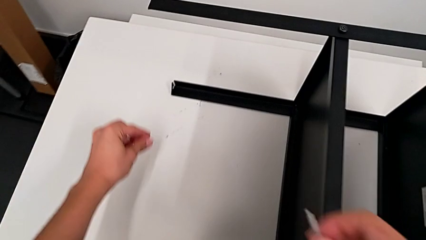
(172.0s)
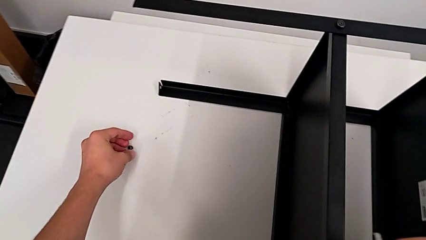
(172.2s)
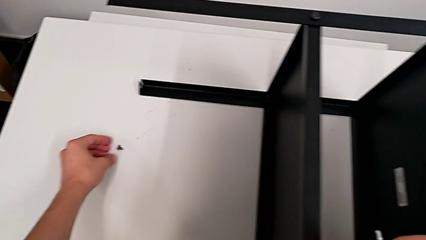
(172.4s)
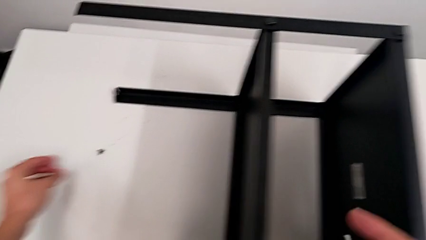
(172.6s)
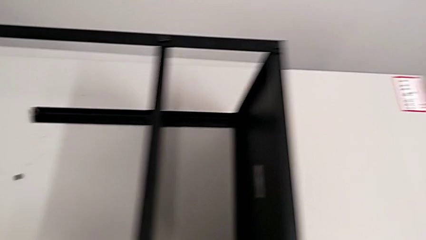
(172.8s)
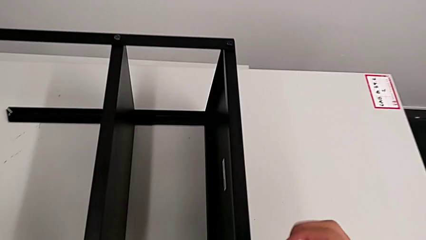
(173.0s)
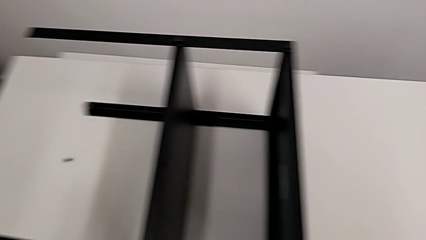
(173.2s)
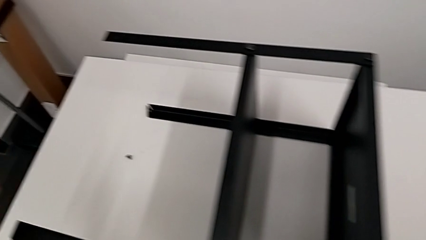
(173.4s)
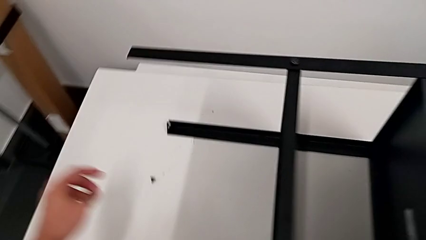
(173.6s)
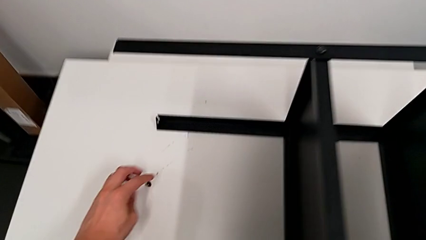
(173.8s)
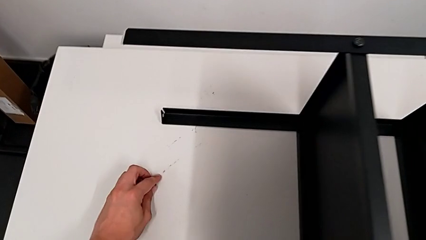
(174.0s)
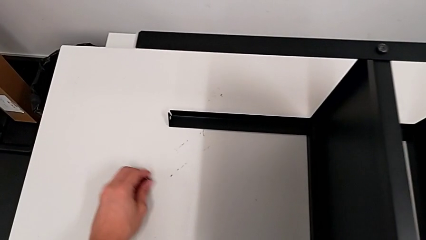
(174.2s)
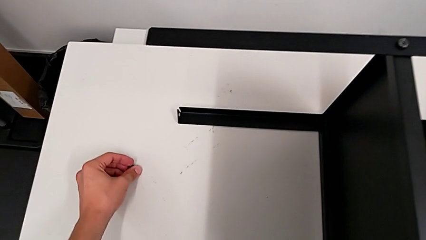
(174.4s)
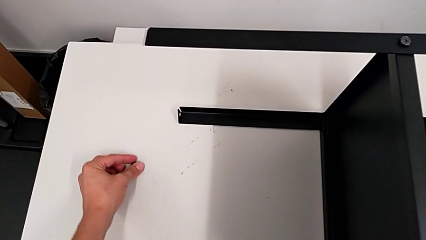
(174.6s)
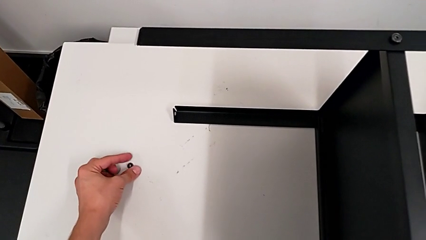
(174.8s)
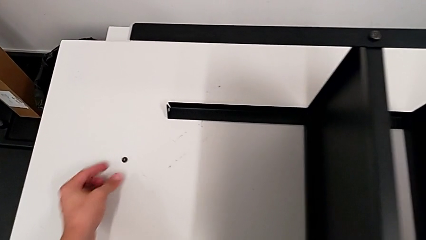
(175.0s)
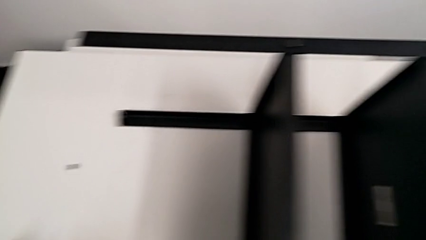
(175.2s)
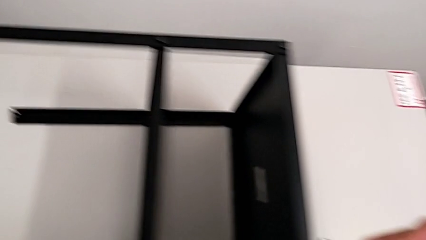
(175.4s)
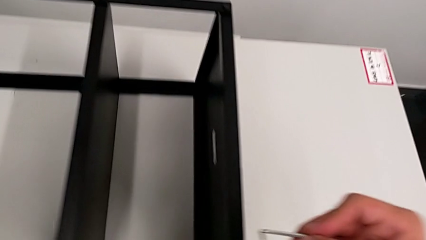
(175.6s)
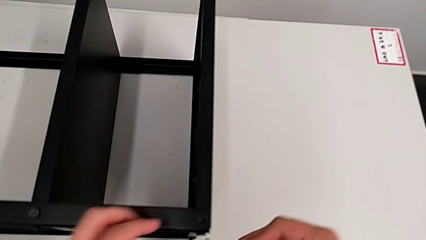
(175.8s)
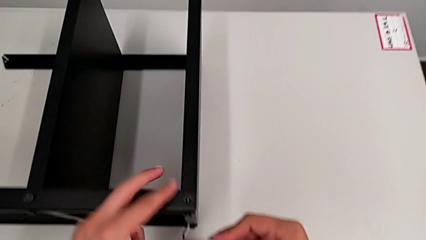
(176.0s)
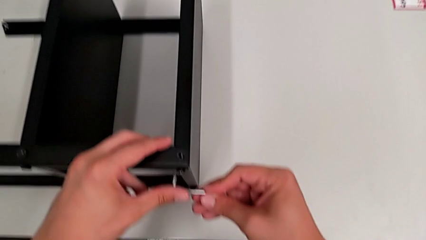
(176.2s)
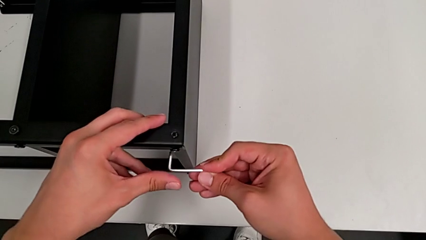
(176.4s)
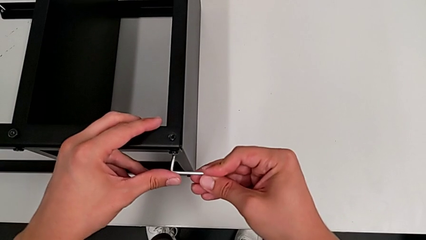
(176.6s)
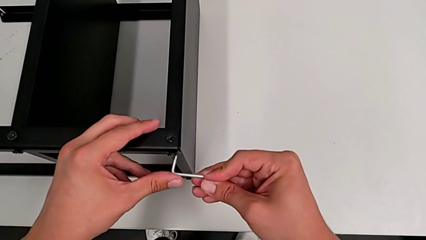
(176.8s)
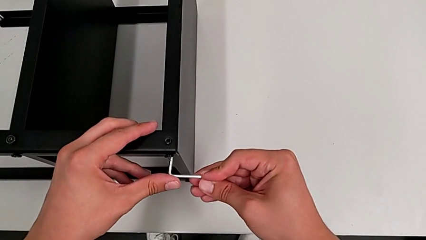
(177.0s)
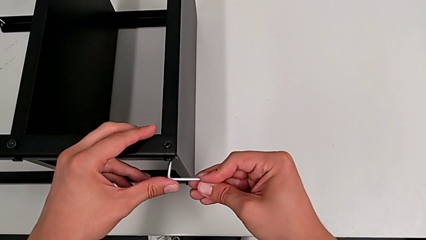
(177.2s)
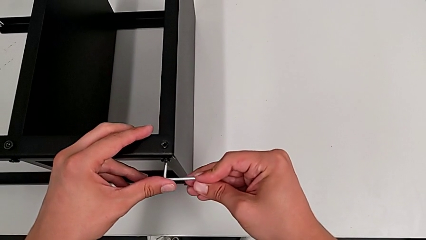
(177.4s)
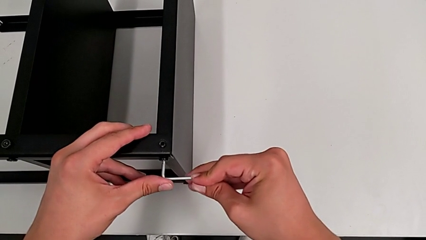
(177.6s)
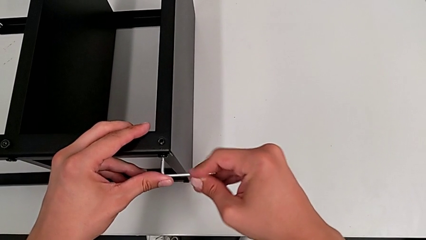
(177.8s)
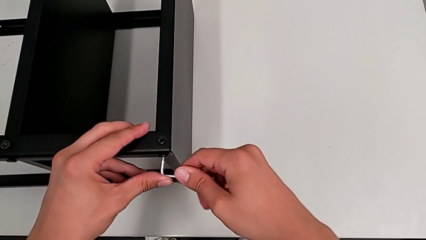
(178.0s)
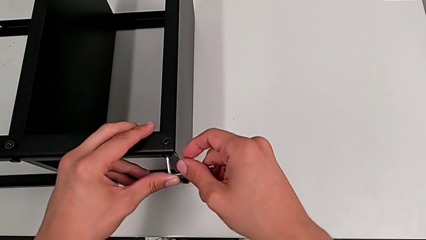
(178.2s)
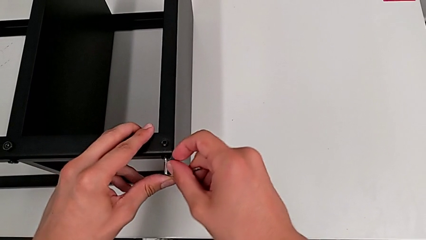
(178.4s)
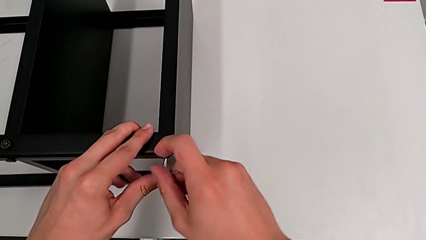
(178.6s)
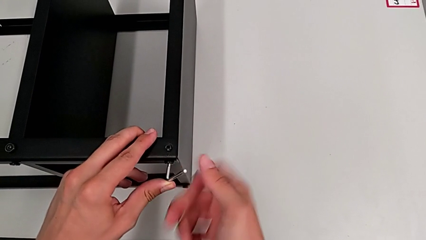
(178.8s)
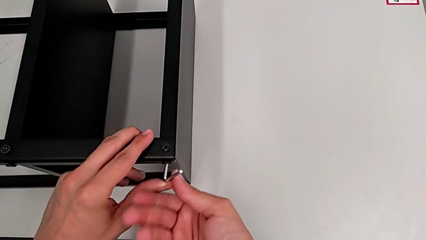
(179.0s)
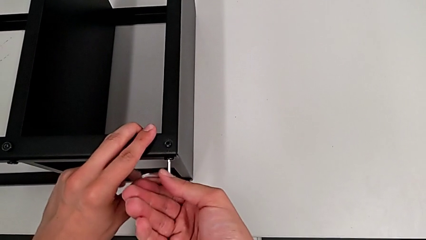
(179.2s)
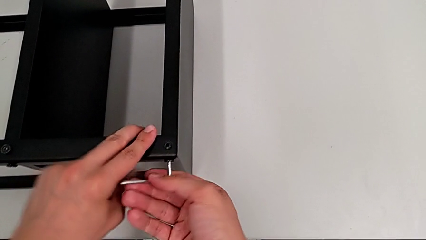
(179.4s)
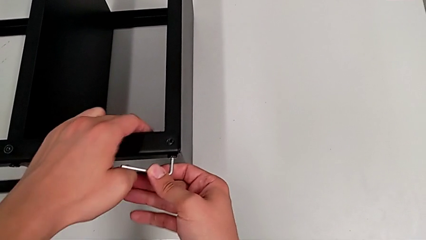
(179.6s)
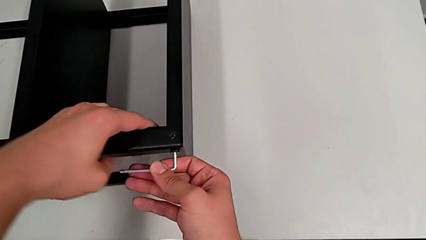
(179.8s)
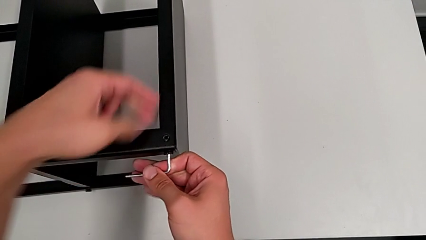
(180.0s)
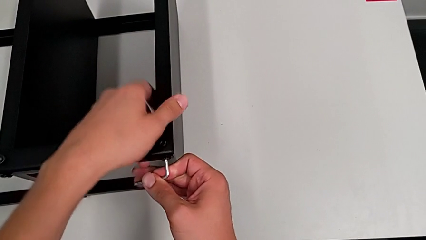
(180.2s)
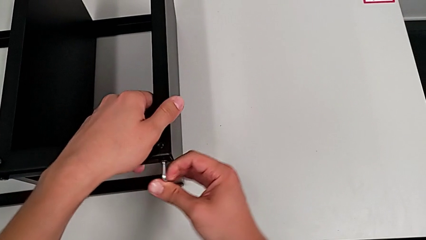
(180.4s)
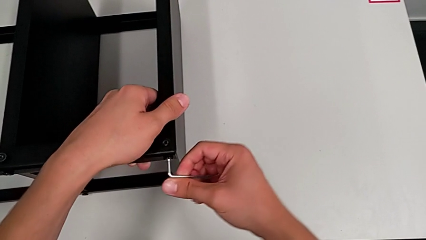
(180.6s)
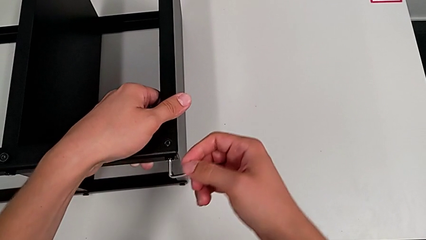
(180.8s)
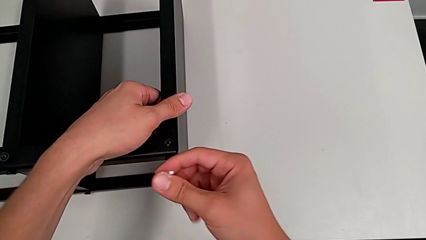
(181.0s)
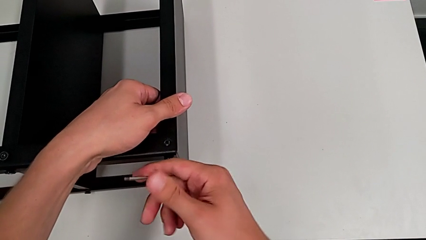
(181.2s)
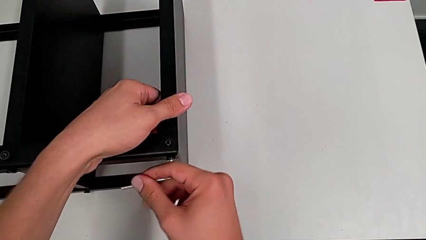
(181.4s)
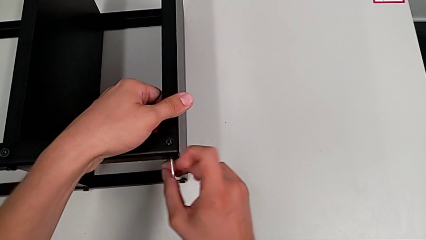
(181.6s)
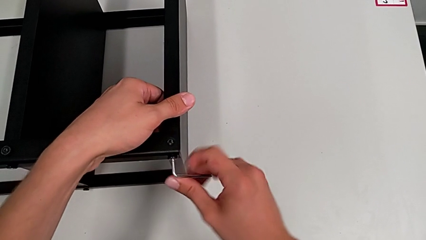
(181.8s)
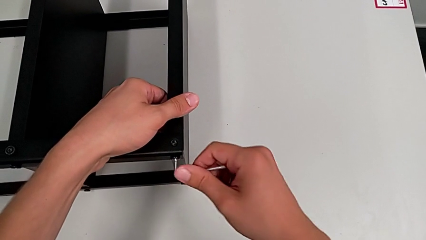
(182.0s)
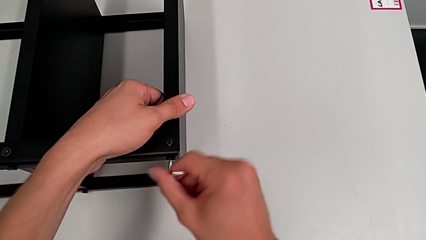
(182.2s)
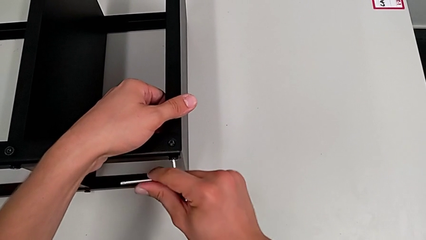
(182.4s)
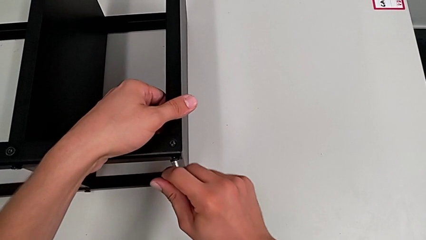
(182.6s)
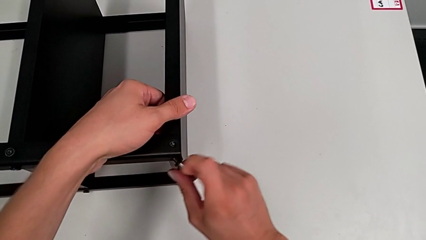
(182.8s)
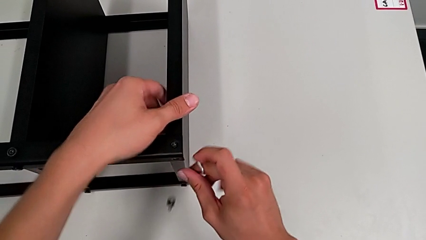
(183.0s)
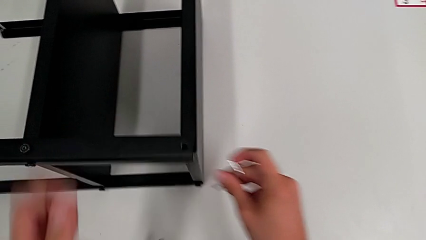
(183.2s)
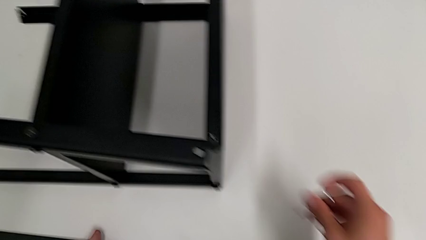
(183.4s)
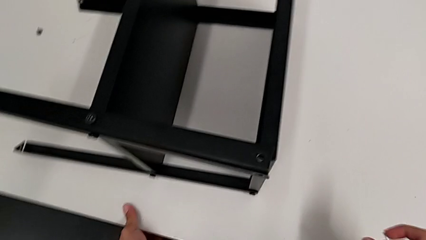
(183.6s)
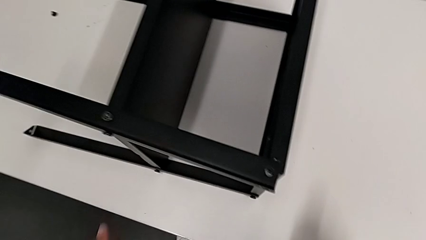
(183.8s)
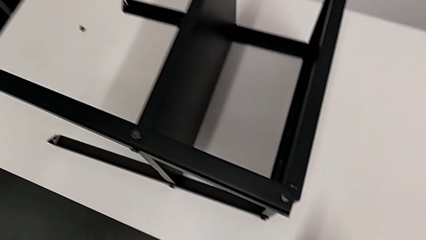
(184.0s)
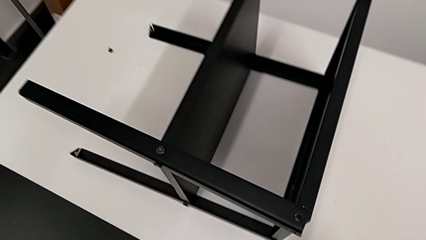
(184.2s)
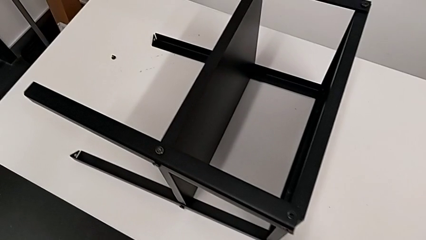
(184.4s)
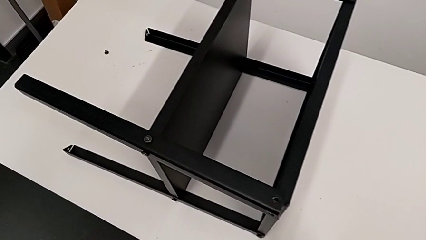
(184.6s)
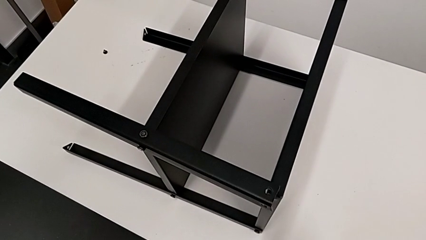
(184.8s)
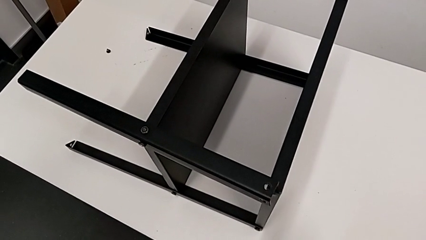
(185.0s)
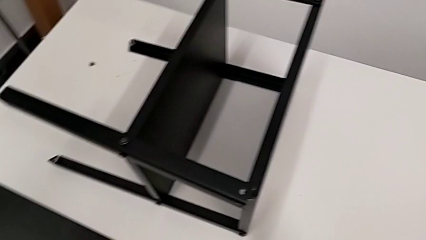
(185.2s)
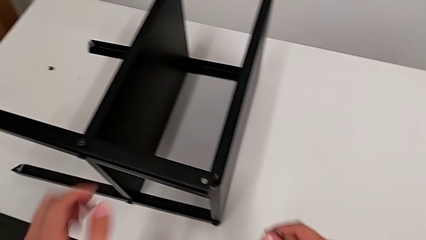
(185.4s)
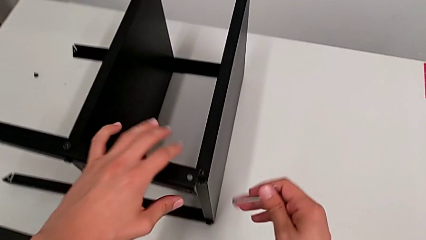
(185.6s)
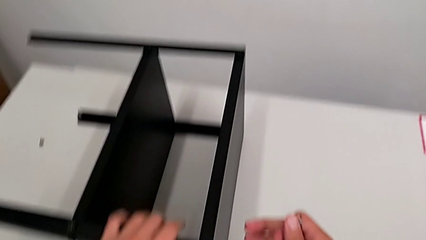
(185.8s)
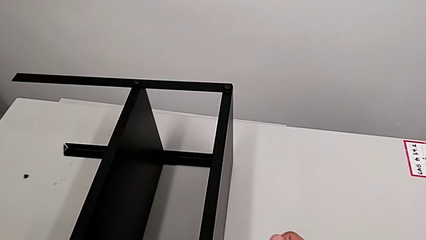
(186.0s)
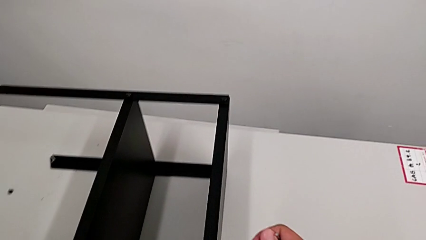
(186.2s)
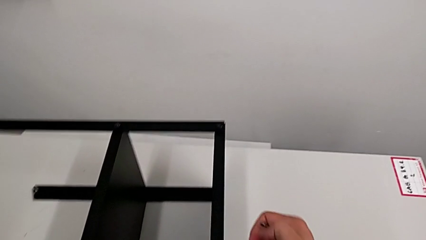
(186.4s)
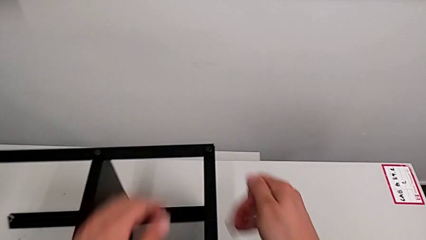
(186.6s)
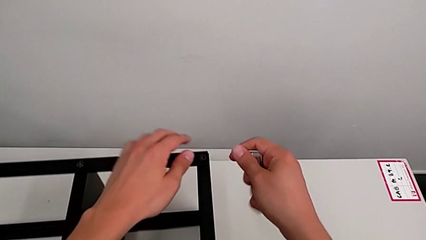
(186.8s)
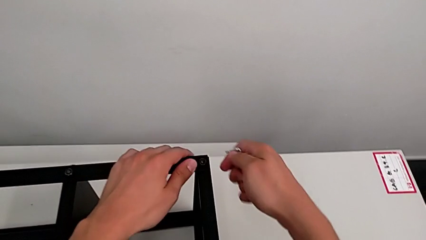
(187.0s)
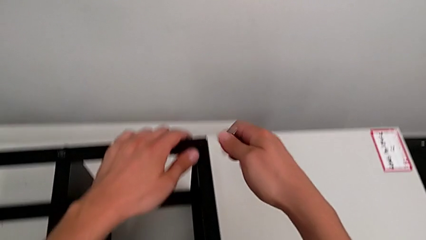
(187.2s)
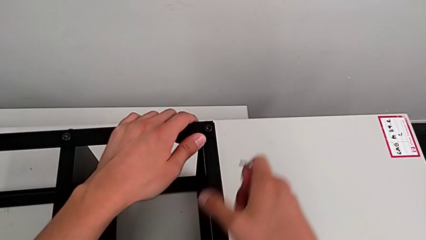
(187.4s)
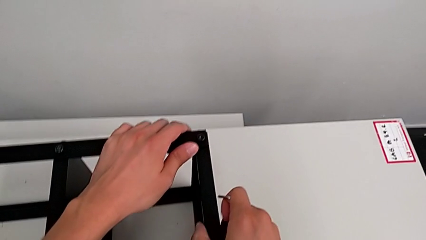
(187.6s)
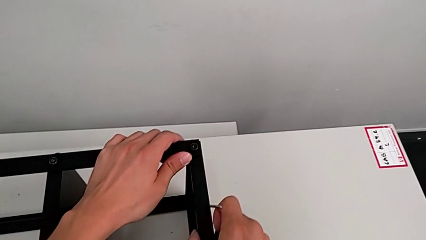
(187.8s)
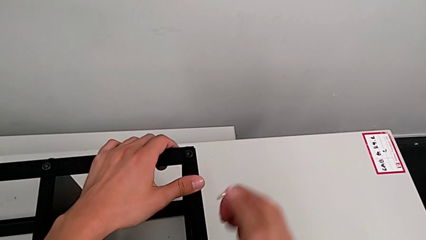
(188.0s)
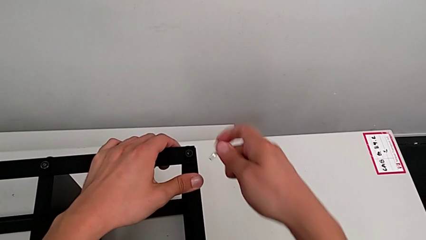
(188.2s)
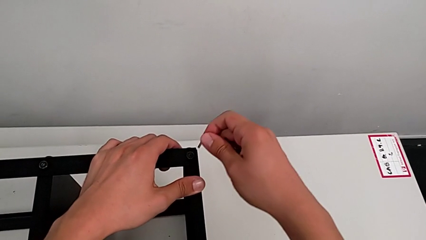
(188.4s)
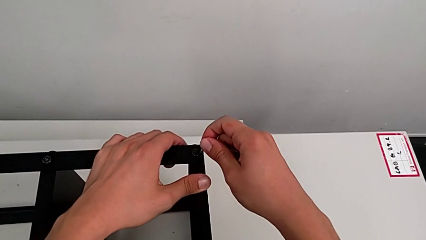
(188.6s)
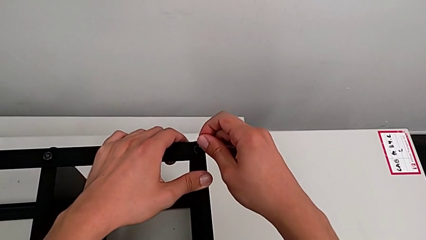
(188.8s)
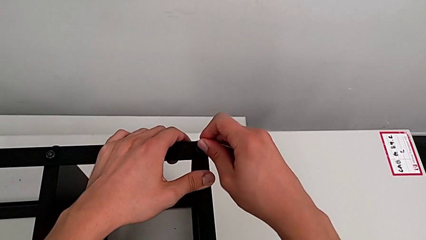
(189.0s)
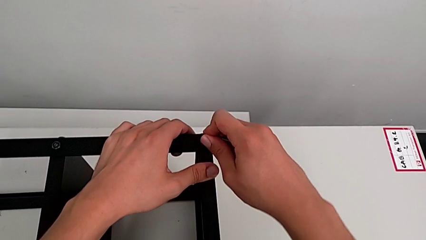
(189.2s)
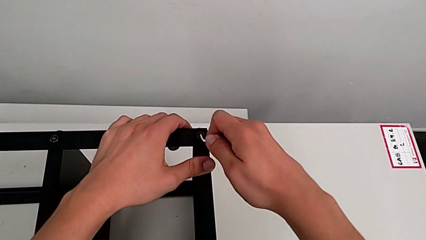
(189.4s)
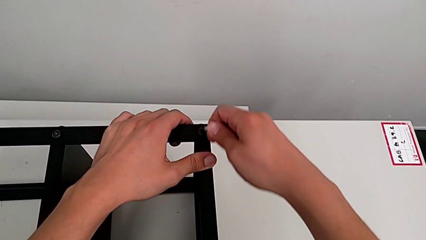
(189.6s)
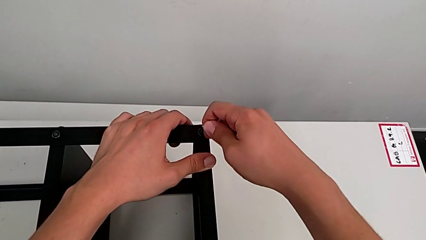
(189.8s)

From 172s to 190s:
The camera wearer is disassembling the top table. They place the hex socket head, grab it, place it, insert the Allen wrench and unscrew the hex socket head. They withdraw the Allen wrench with the right hand and wrongly drop the hex socket head with the right hand. They grab it, approach it and insert the Allen wrench.
